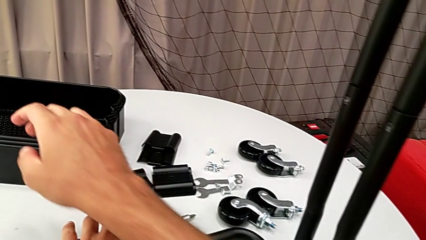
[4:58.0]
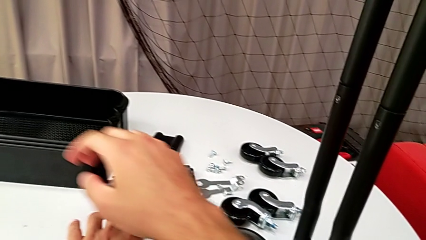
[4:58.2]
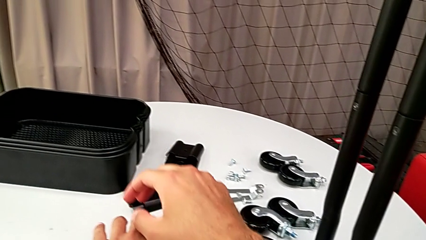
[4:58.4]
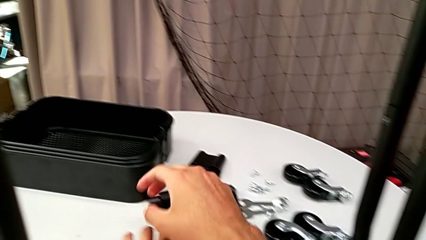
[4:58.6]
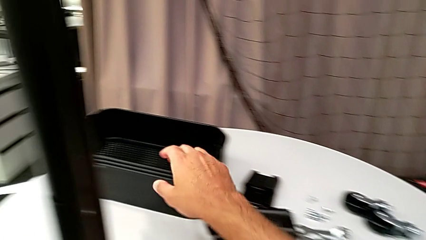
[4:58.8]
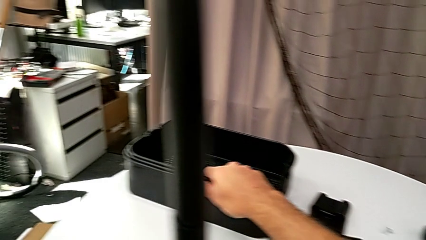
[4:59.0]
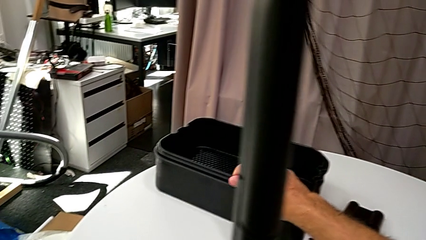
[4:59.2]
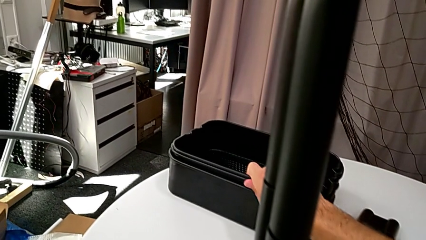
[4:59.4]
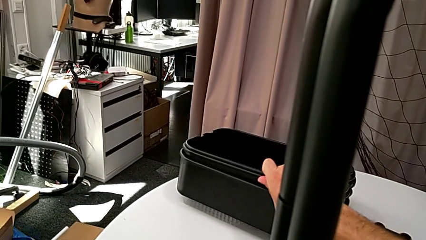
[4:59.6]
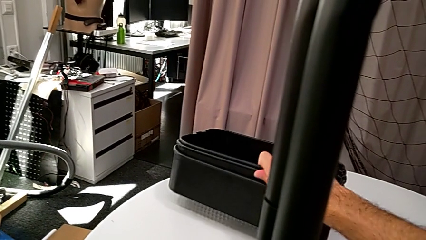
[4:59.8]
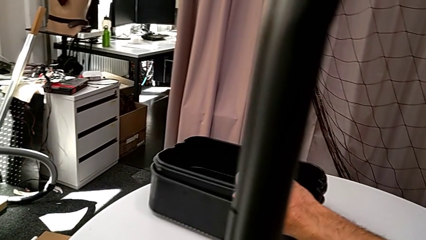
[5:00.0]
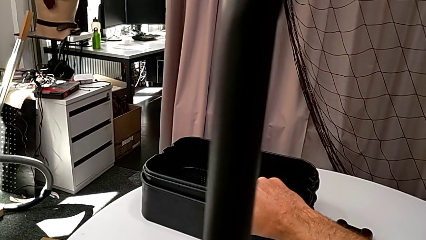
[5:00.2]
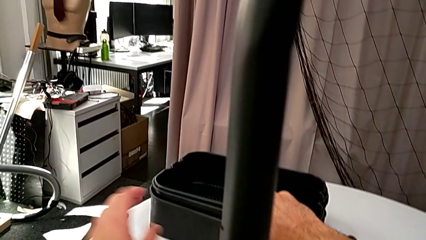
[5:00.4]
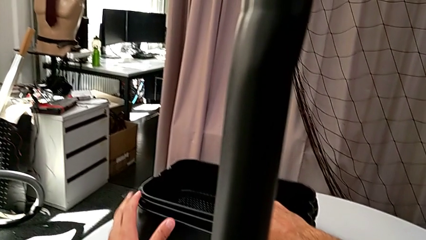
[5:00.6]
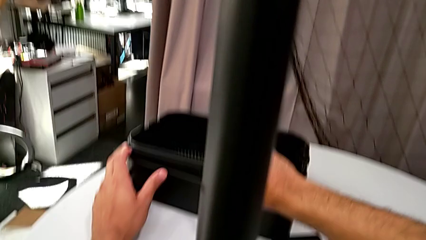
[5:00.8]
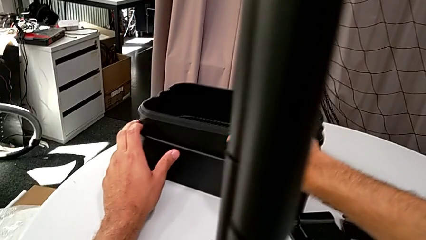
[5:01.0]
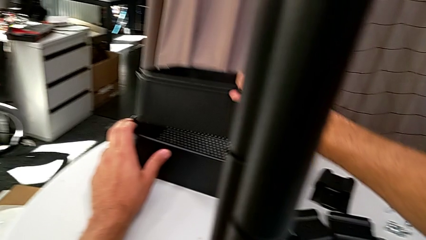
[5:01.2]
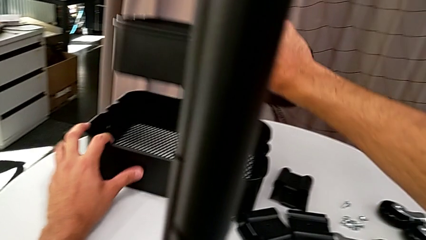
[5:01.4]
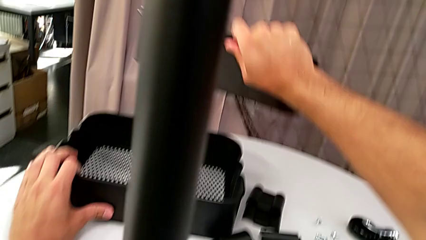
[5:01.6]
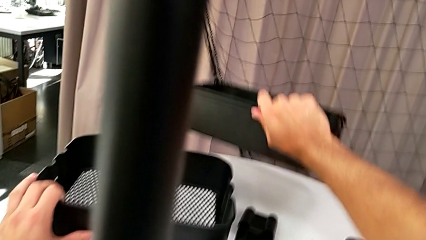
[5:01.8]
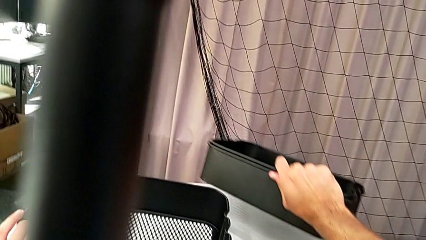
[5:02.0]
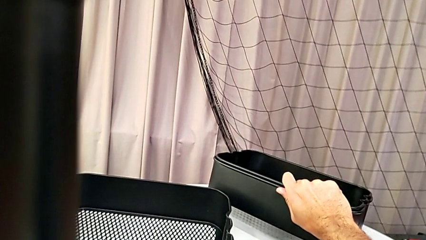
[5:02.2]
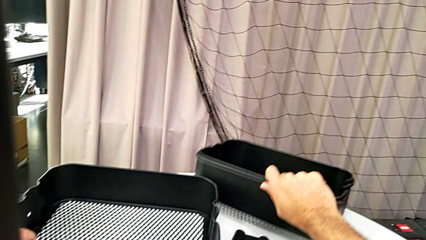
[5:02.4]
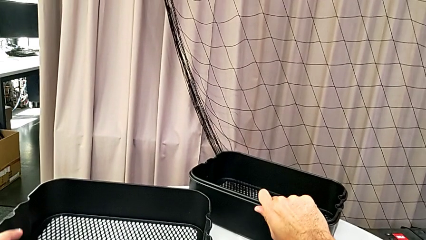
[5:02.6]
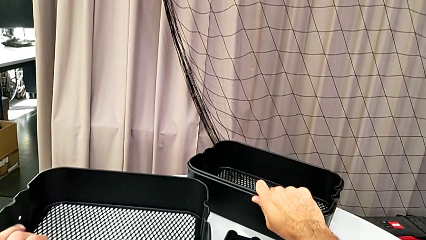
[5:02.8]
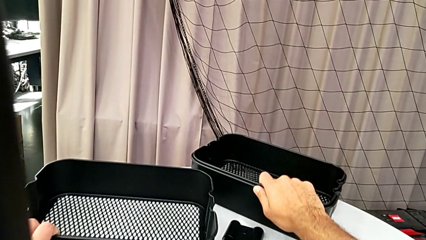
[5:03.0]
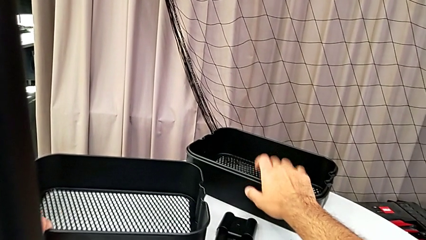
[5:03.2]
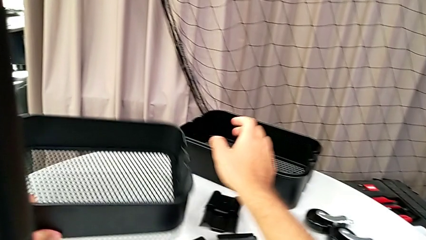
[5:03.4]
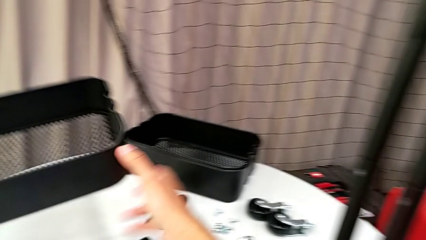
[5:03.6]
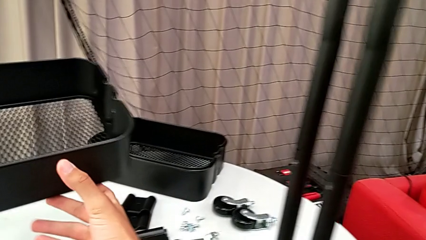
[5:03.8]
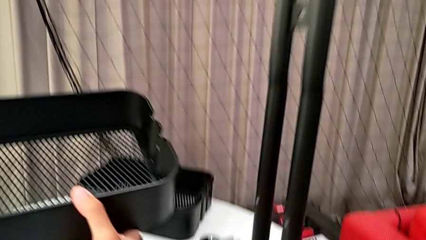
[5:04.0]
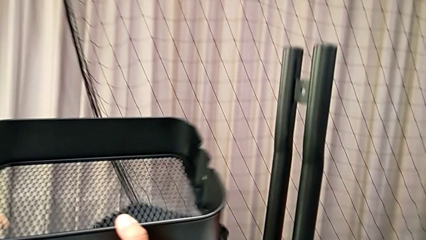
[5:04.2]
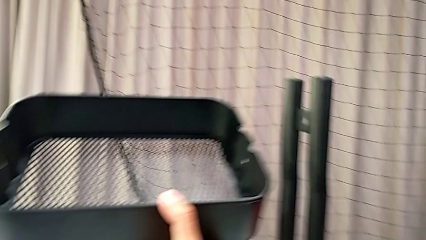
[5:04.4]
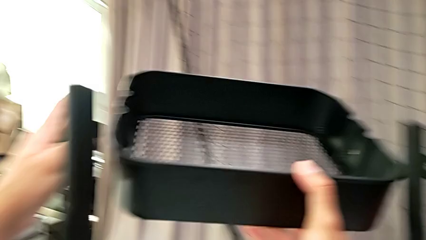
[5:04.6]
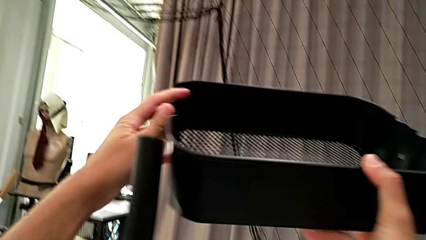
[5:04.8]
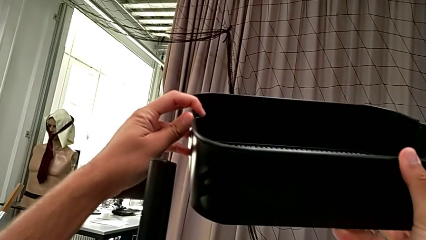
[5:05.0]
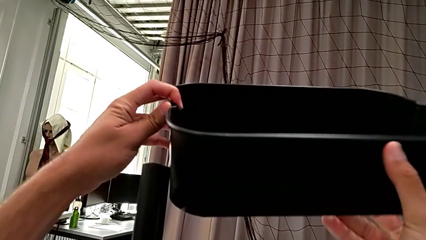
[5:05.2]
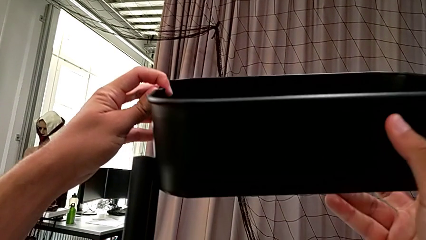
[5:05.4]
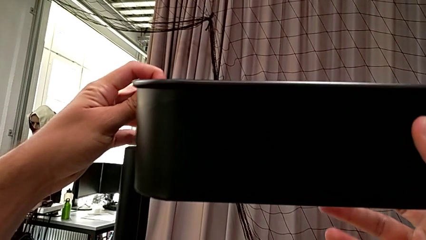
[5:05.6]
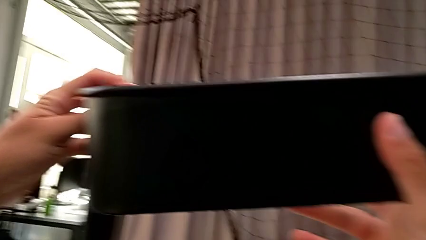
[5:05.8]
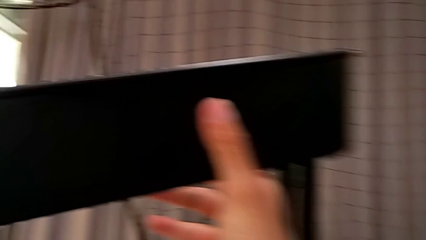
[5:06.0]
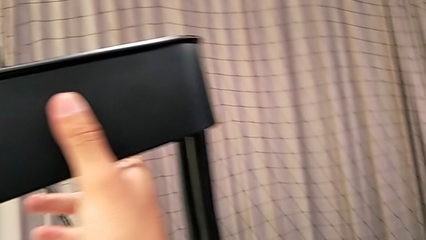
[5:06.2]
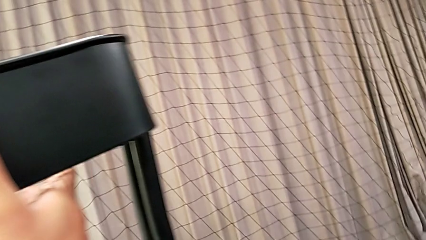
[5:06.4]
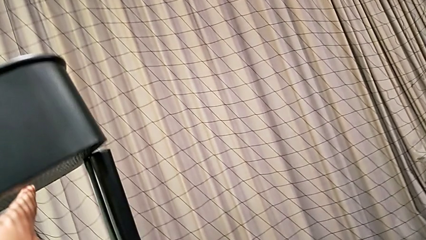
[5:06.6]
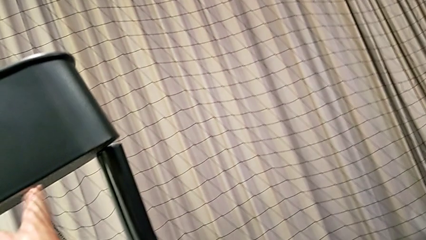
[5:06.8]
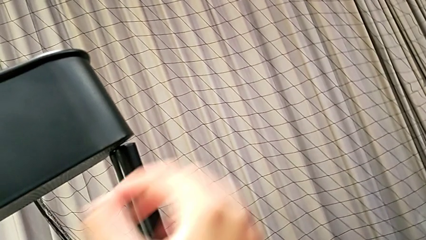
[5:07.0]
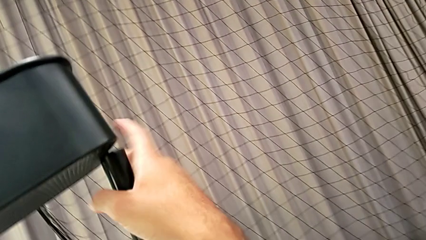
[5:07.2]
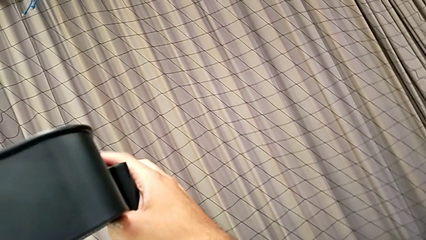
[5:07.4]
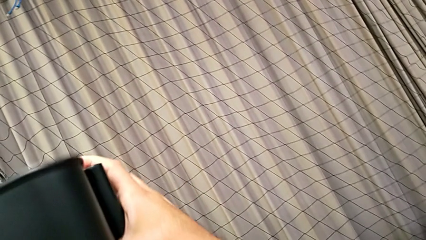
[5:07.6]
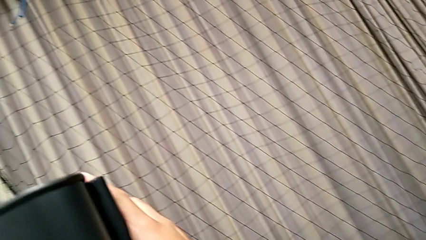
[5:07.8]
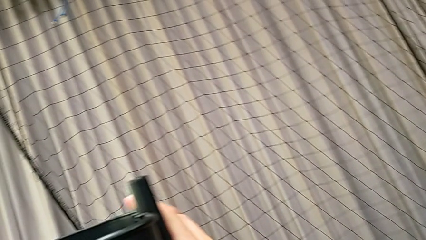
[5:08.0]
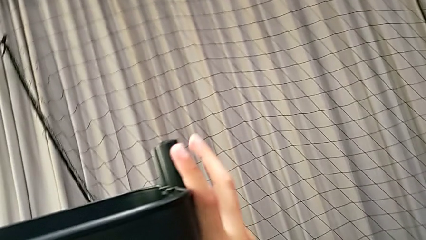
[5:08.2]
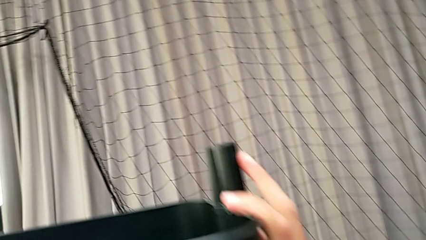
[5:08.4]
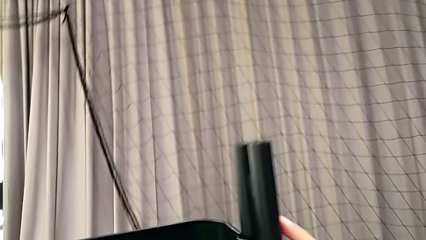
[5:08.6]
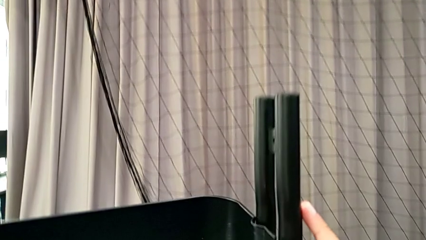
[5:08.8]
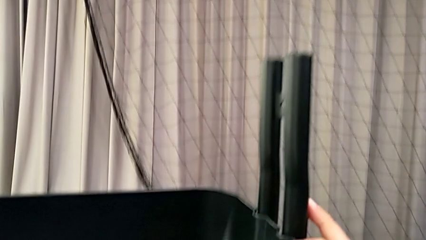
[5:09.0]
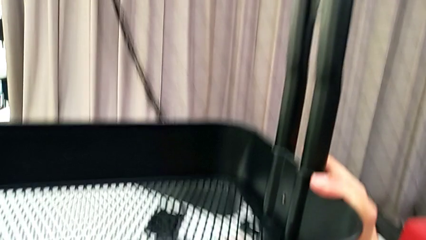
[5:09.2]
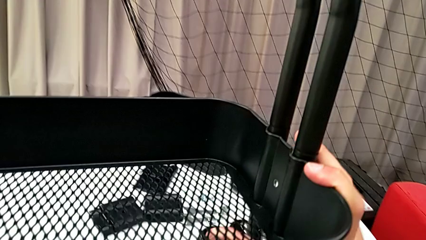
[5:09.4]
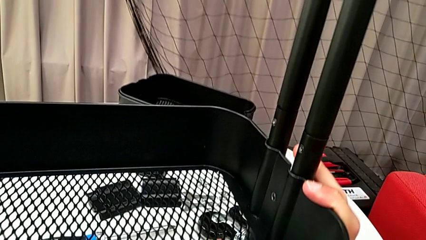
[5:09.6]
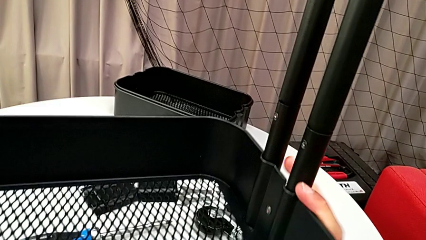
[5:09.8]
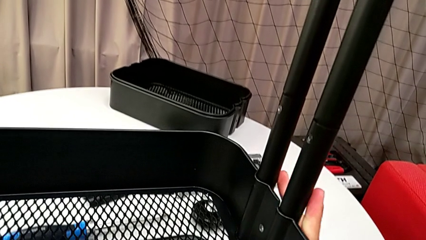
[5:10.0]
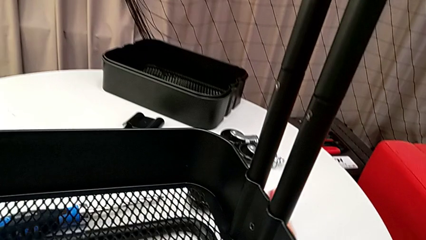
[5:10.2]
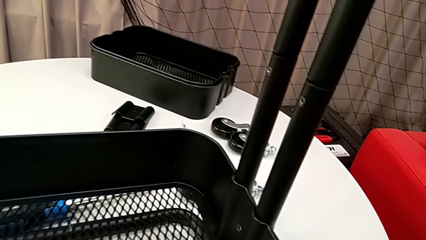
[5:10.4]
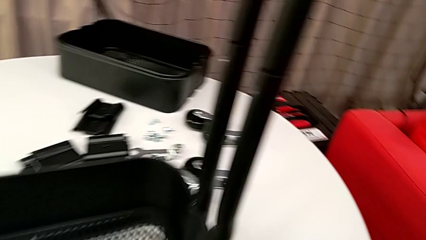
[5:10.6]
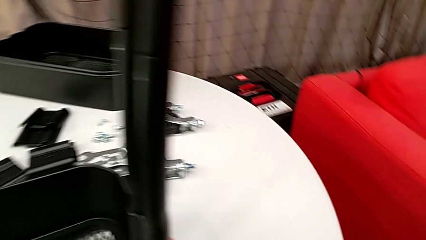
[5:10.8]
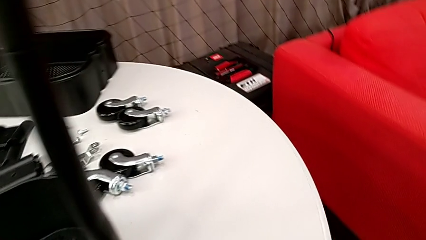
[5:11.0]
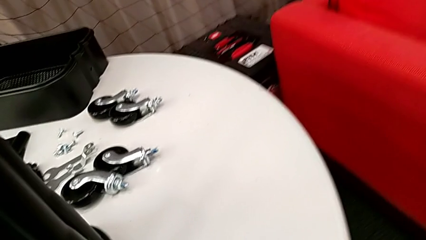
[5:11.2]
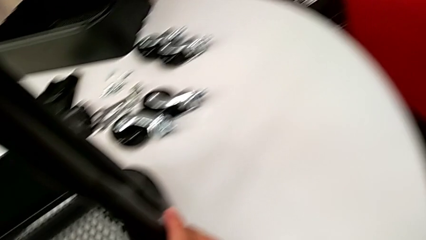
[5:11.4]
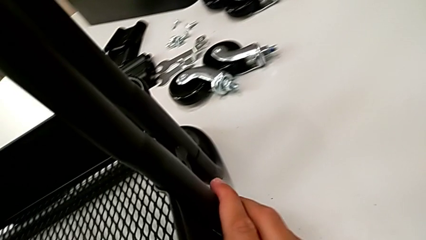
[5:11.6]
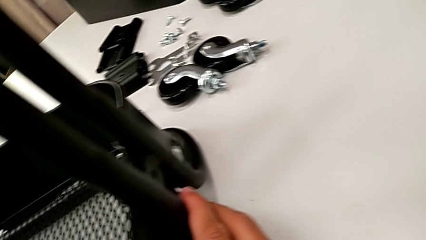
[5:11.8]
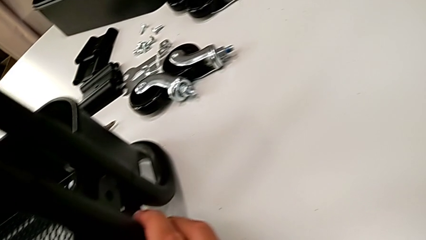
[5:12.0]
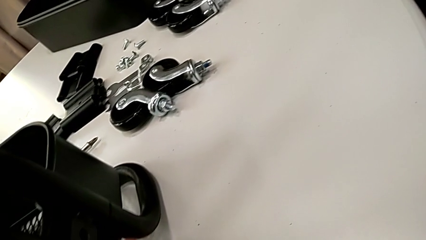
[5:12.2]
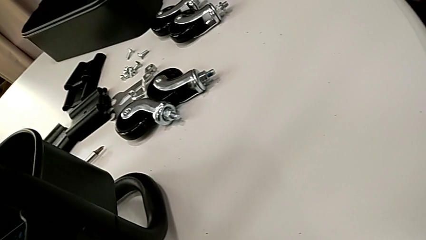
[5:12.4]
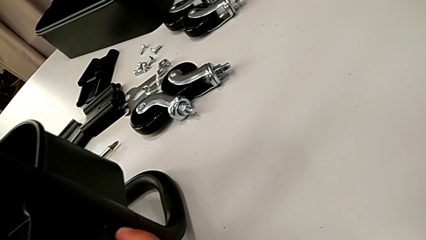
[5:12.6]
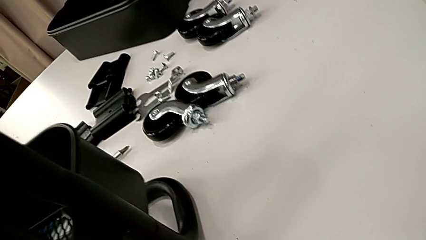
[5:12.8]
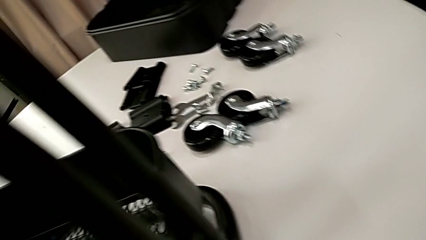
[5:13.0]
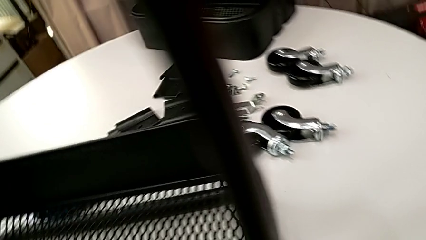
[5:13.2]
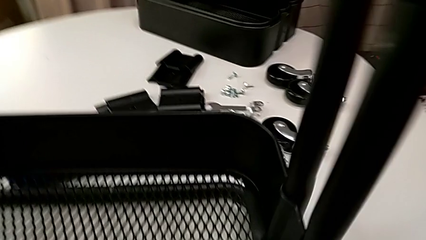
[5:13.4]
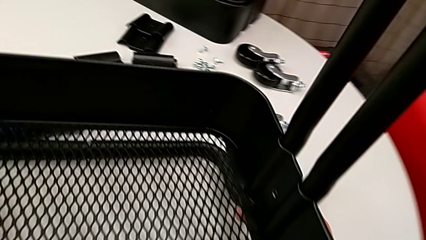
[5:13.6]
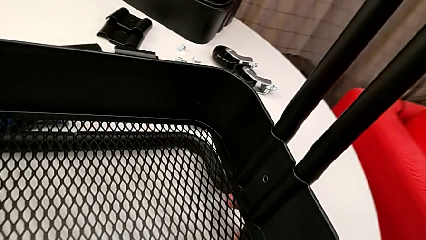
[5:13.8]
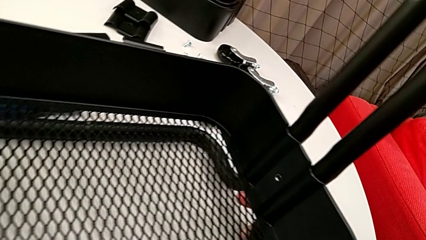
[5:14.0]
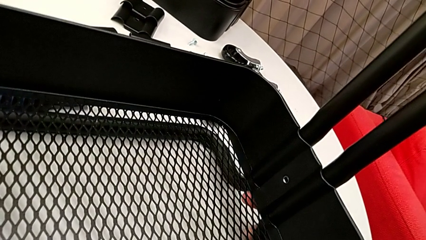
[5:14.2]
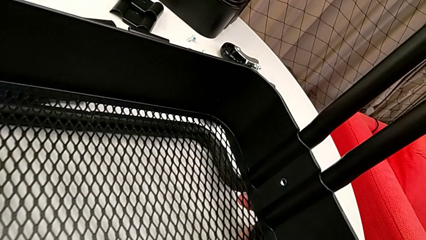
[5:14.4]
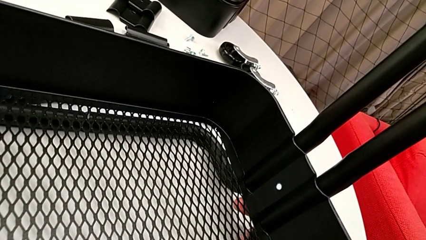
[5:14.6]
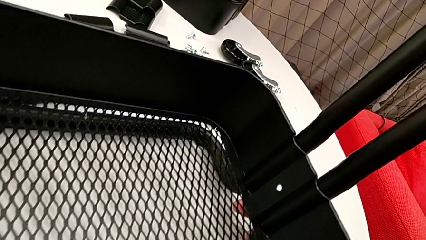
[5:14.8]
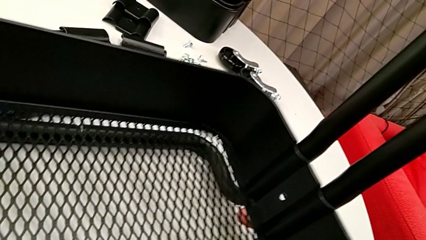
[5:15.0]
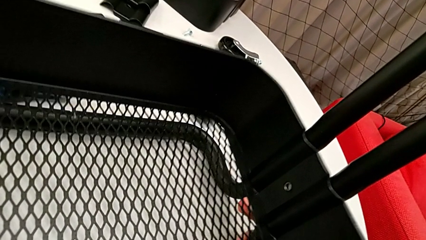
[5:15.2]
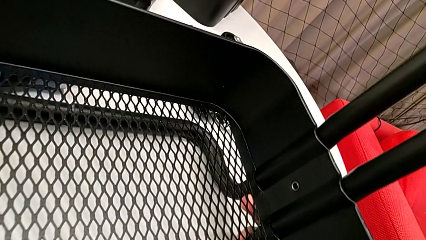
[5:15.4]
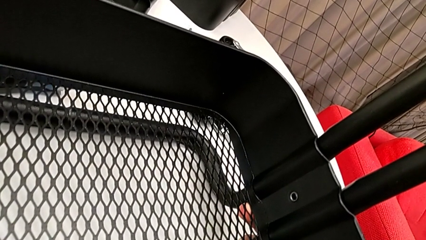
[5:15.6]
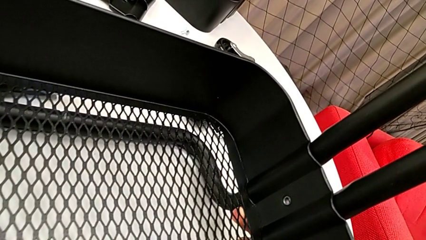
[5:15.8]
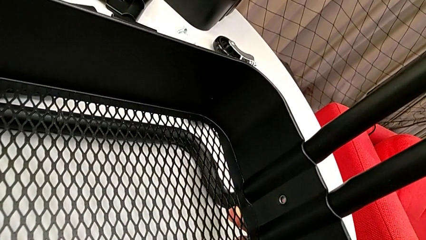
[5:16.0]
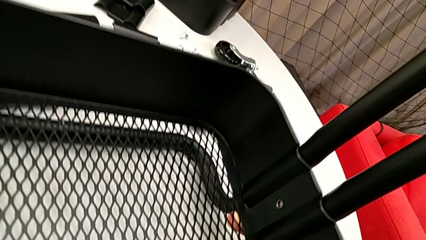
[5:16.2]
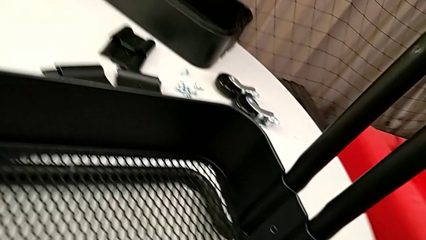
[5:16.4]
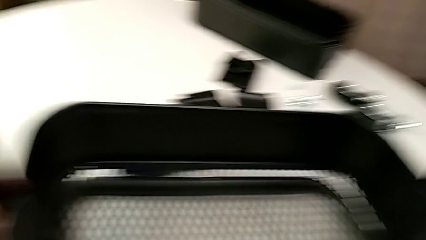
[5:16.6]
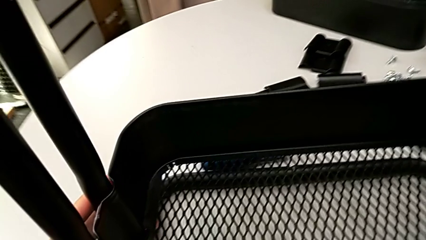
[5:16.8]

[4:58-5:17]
The camera wearer is assembling the bottom grid tray. They grab the grid tray and slide it.
